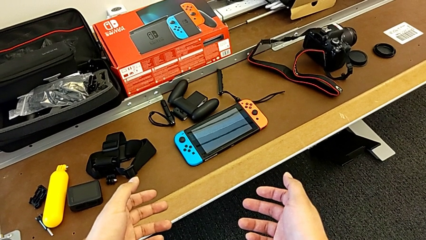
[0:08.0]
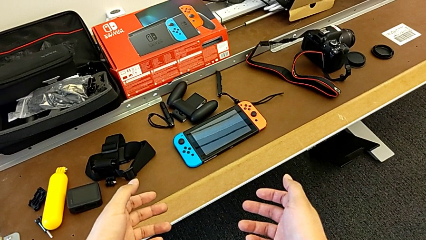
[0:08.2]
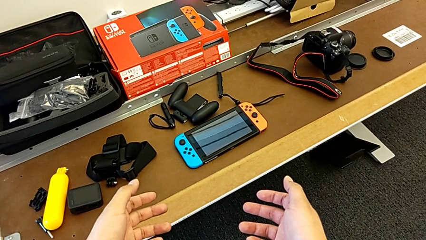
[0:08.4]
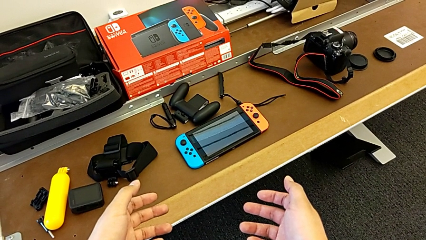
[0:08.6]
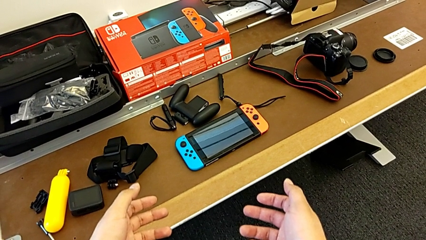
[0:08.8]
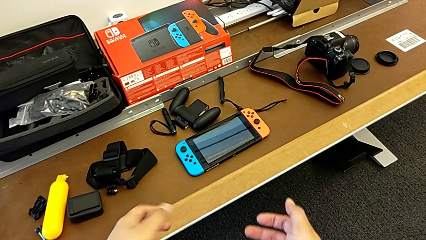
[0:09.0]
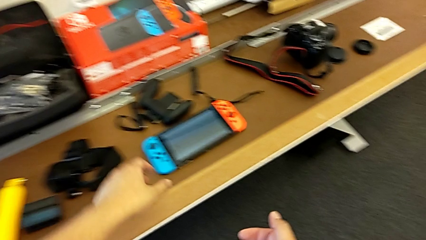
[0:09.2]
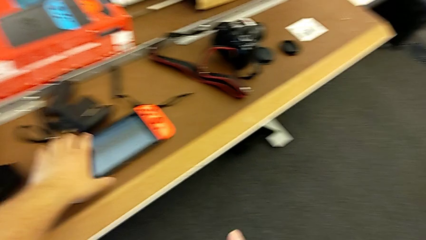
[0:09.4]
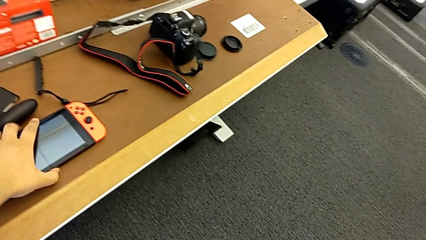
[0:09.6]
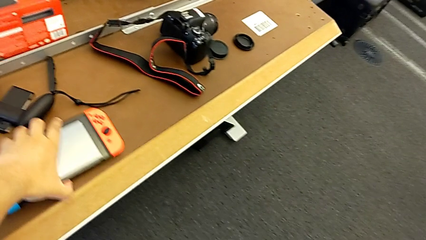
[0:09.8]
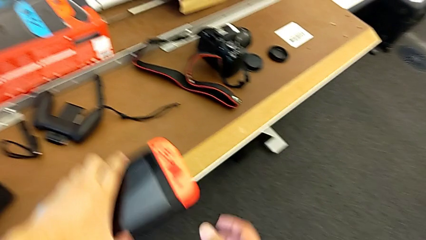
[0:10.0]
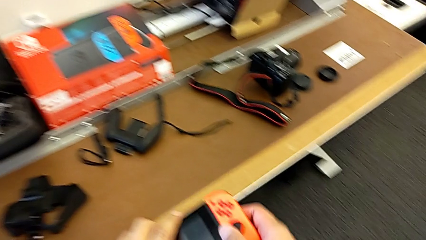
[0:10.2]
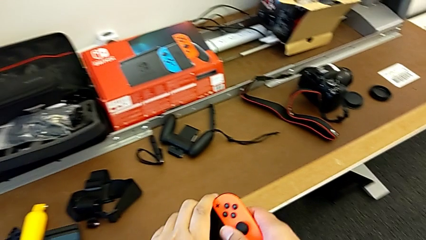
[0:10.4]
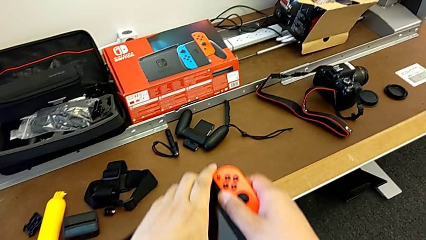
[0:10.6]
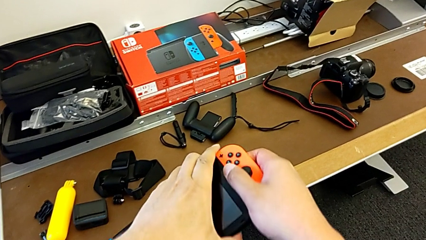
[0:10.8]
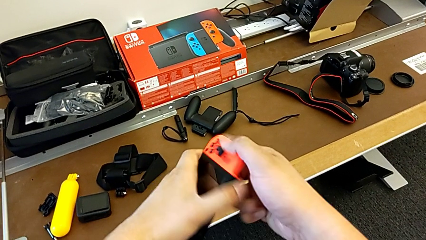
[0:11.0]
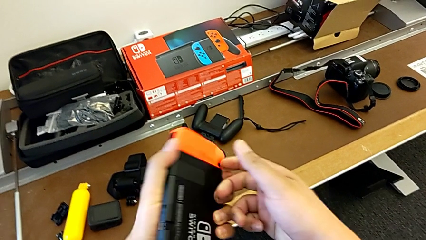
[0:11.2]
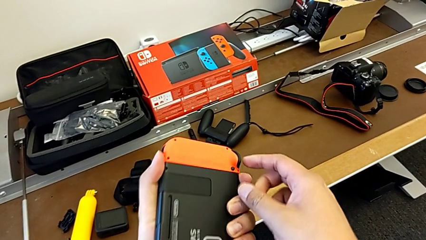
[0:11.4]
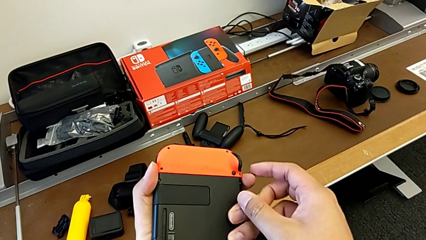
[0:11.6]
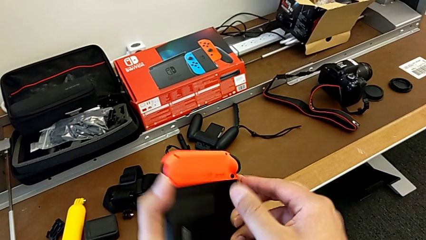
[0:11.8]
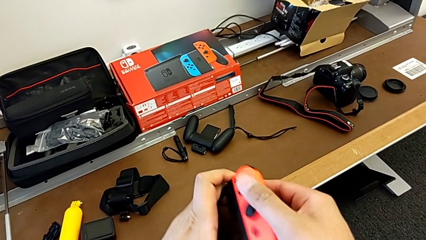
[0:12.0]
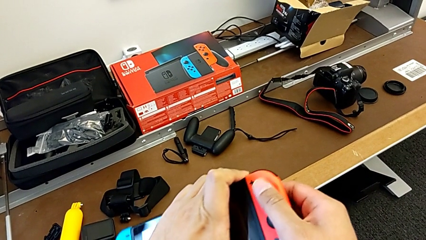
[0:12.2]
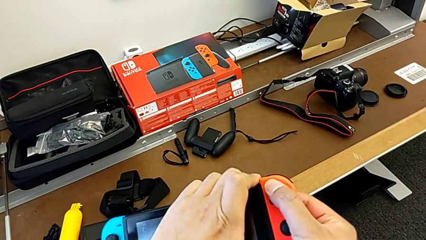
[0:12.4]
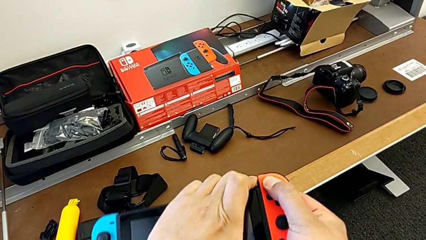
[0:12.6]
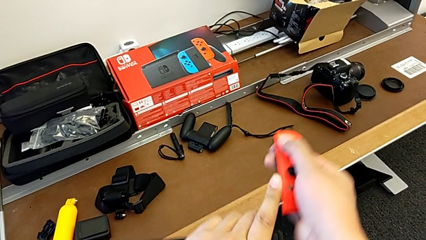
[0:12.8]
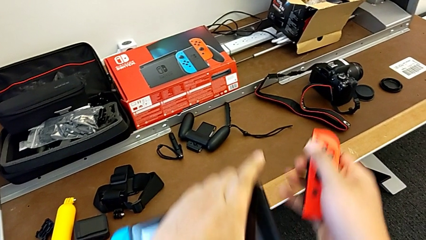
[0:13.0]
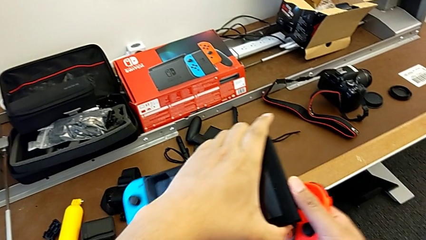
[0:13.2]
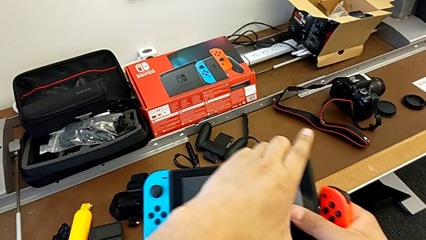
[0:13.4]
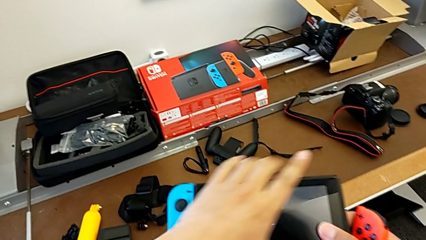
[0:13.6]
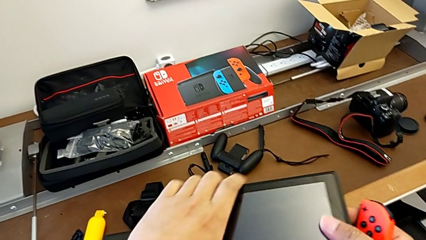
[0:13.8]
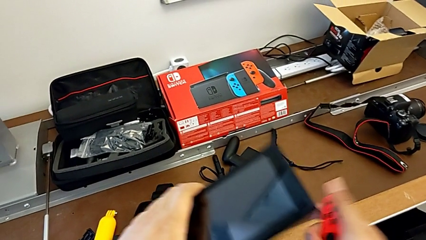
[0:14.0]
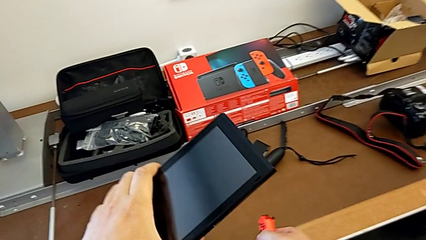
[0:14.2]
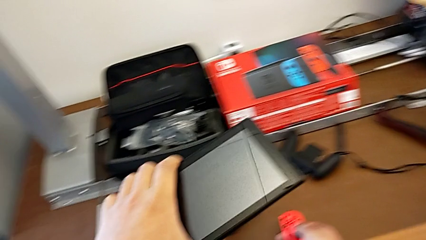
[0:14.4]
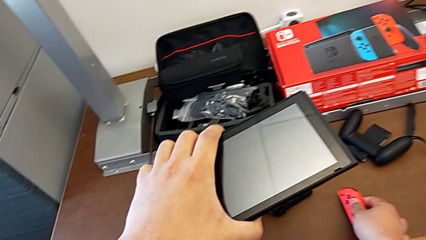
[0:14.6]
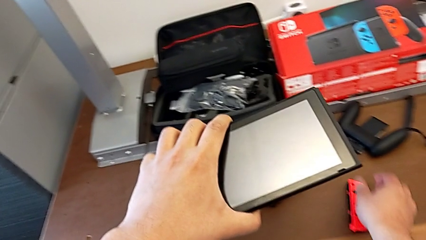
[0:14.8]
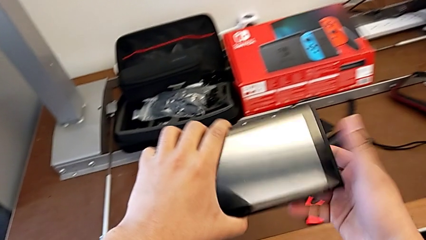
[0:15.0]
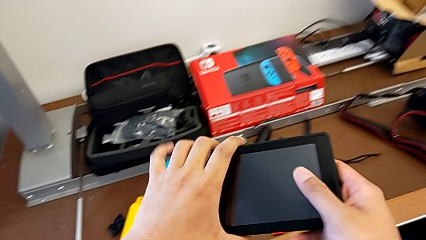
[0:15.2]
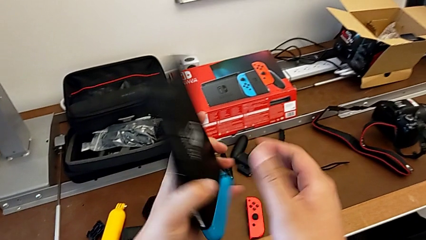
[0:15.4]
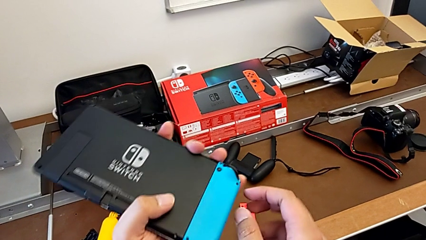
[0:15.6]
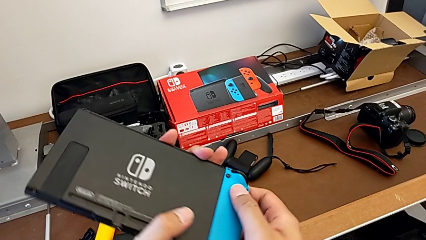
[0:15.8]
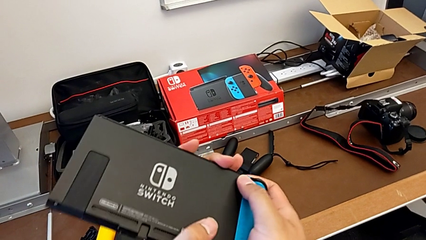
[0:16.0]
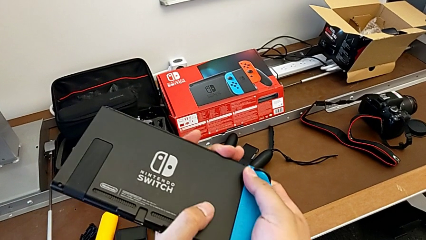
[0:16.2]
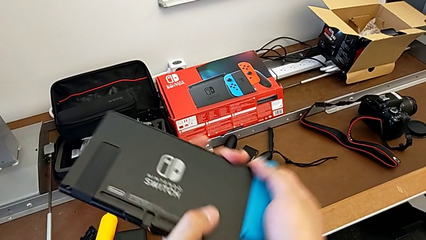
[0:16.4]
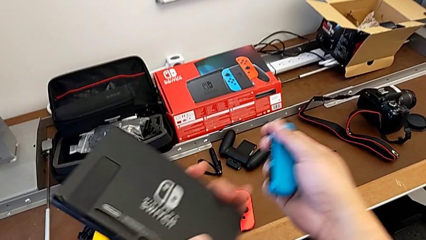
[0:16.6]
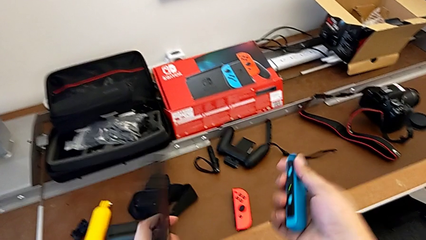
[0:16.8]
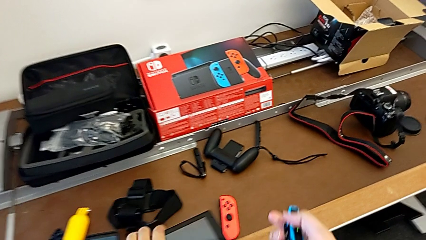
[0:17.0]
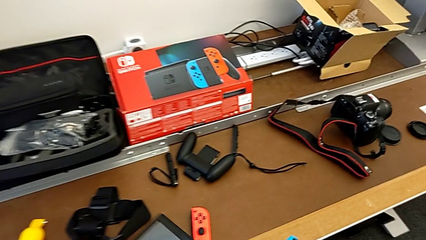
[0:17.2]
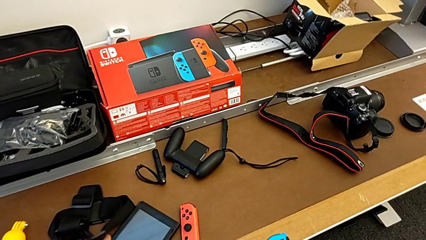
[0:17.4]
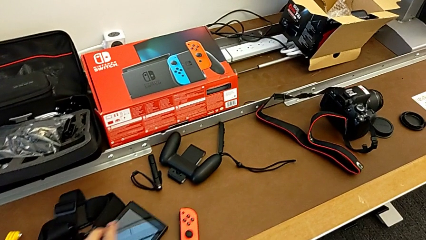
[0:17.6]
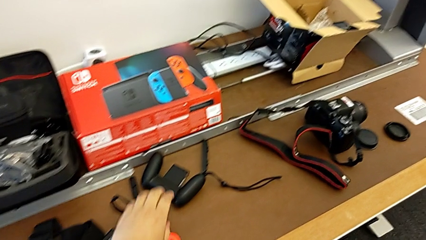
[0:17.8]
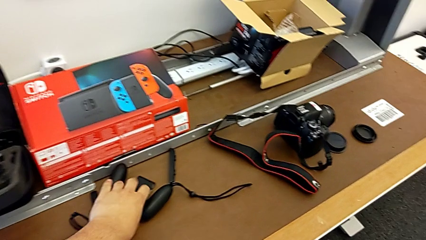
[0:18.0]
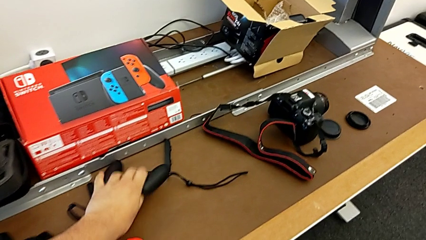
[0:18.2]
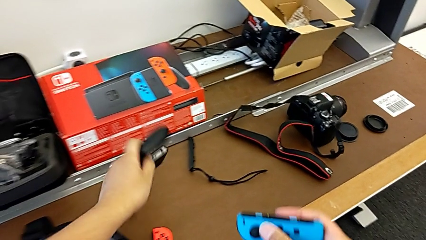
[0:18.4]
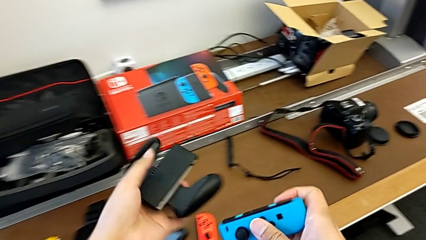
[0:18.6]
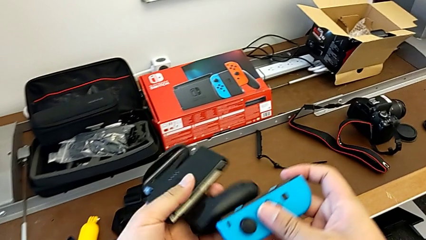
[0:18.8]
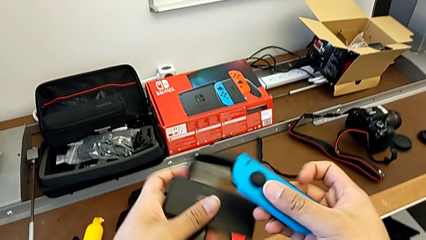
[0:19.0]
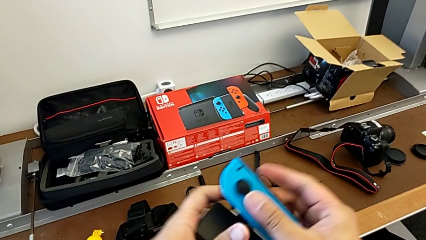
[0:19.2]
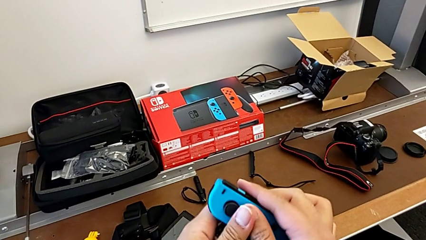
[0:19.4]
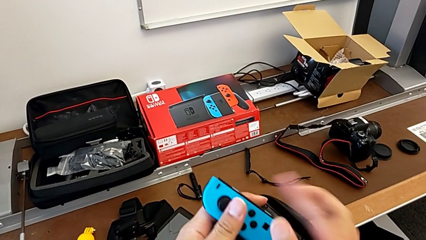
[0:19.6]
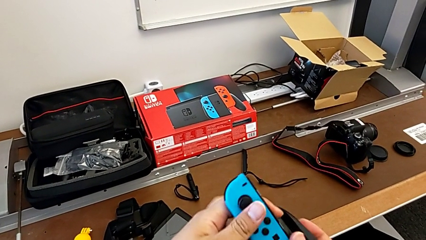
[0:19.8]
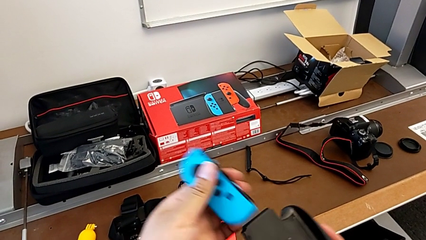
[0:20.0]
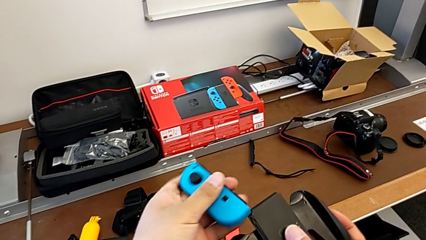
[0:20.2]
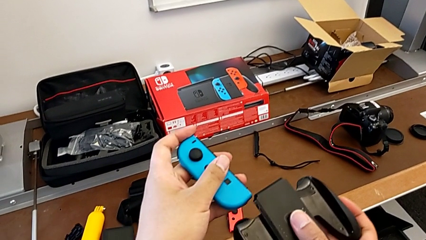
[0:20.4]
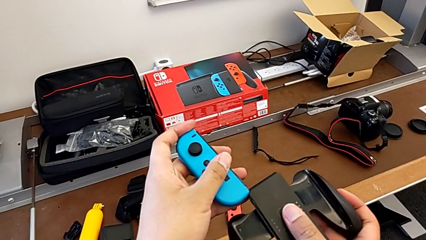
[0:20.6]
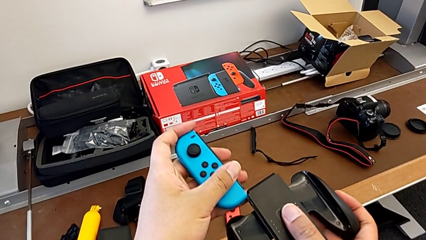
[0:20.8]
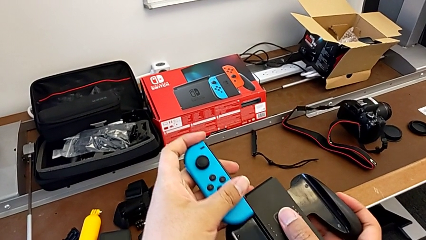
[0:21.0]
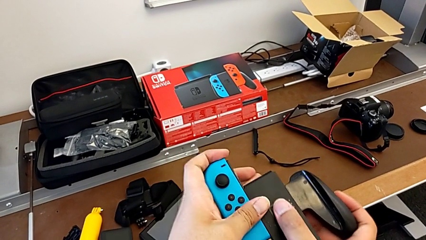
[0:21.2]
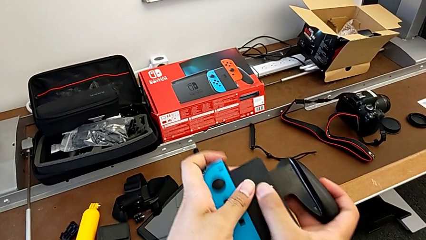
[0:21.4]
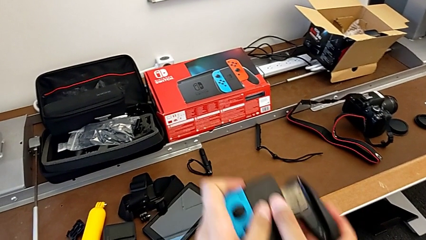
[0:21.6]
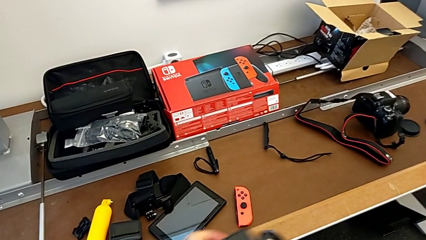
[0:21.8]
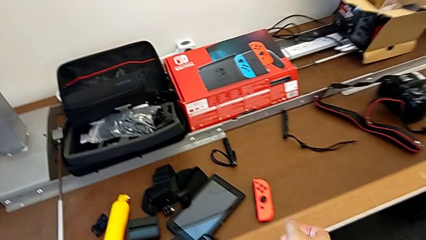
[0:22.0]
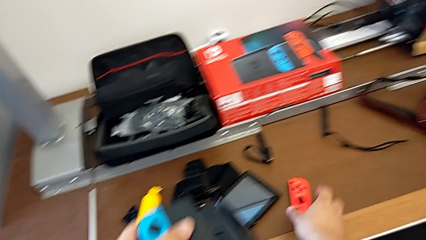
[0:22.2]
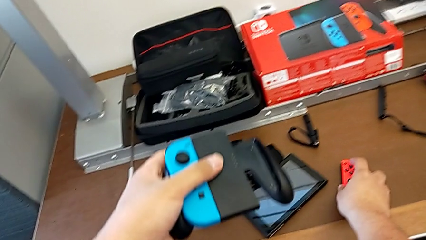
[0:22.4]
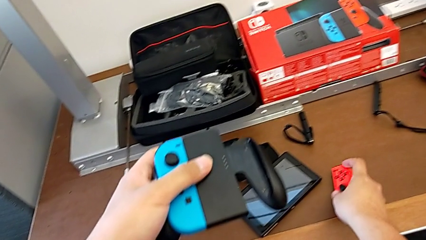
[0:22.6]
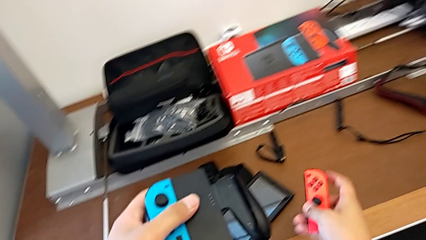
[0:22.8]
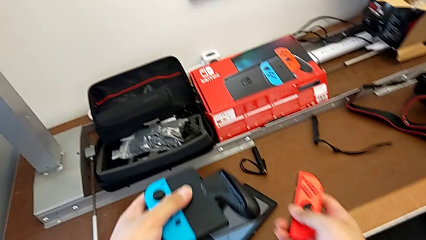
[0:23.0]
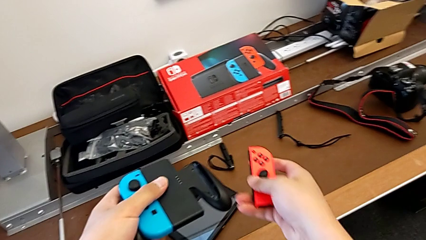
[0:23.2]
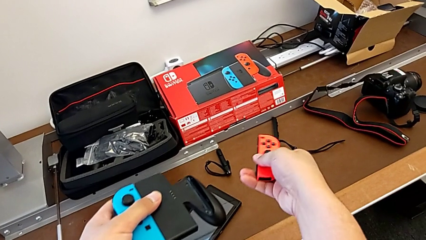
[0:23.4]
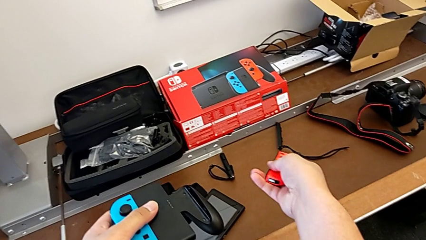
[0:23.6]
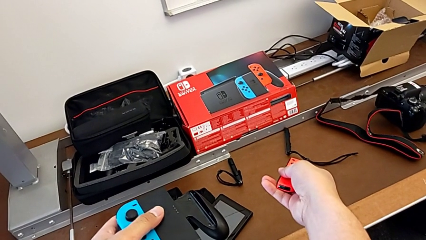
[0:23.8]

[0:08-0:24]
The camera wearer is shifting the Joy-Con controllers into the Comfort Grip. They grab the Nintendo Switch, lift it, withdraw the red Joy-Con controller, place it, withdraw the blue Joy-Con controller, place the Nintendo Switch, grab the comfort grip, assemble the blue Joy-Con controller and begin to grab the red Joy-Con controller.
